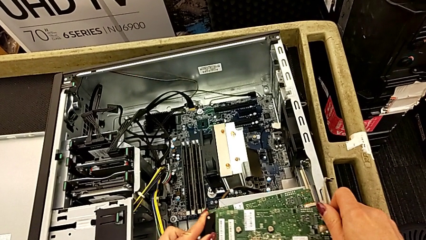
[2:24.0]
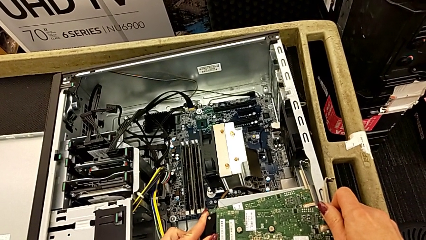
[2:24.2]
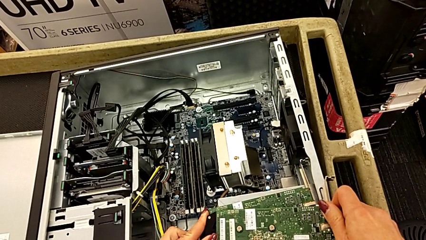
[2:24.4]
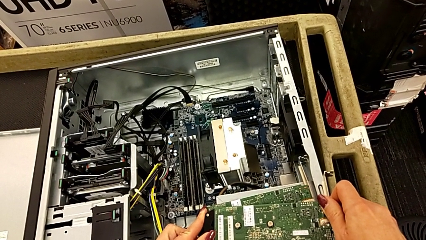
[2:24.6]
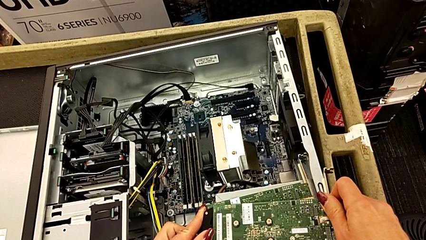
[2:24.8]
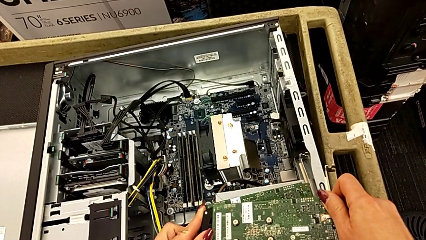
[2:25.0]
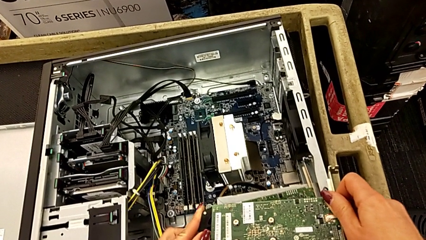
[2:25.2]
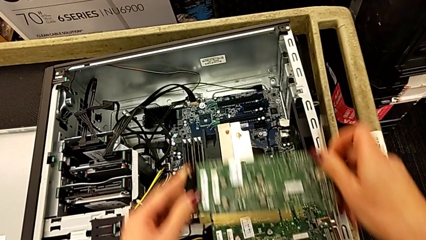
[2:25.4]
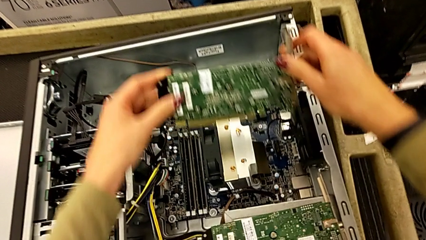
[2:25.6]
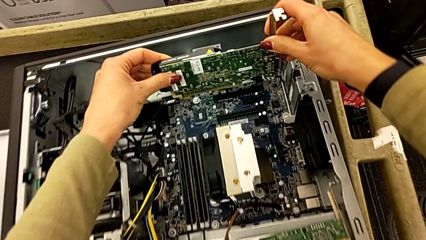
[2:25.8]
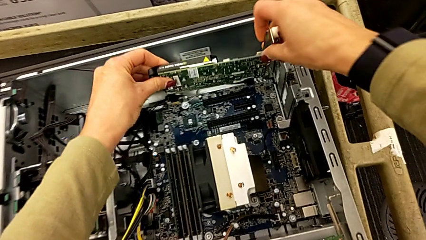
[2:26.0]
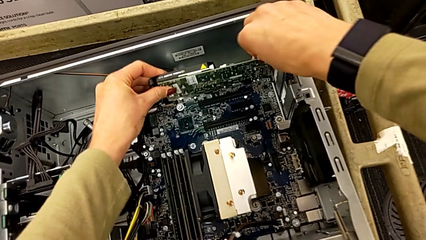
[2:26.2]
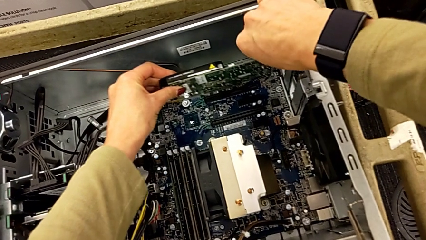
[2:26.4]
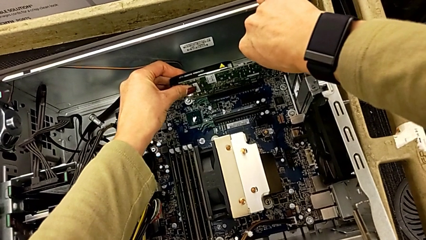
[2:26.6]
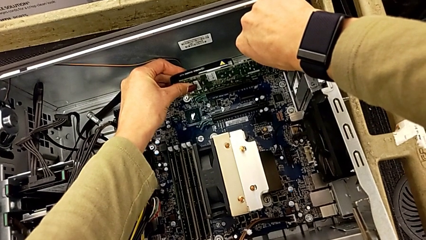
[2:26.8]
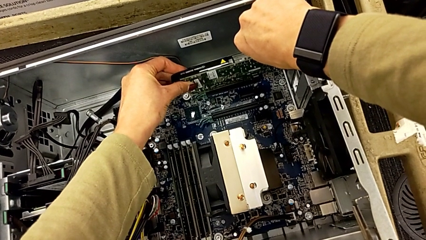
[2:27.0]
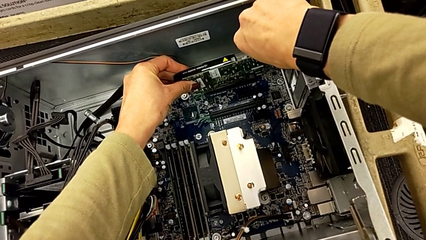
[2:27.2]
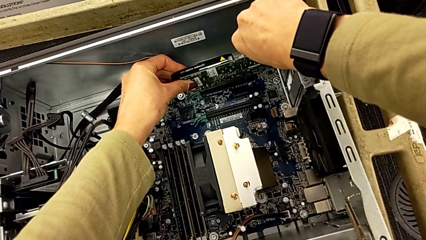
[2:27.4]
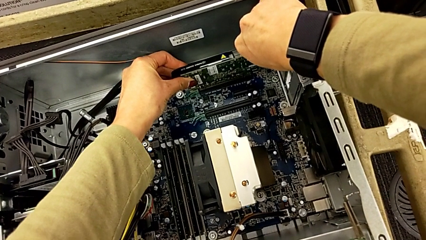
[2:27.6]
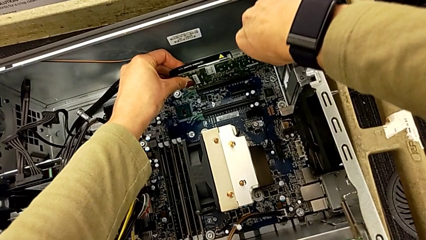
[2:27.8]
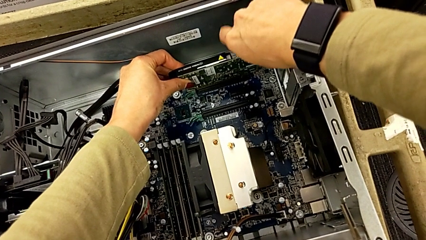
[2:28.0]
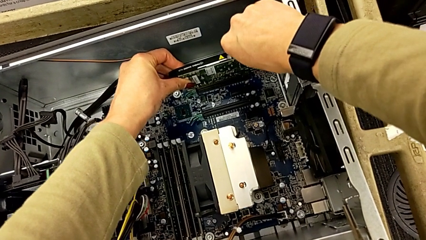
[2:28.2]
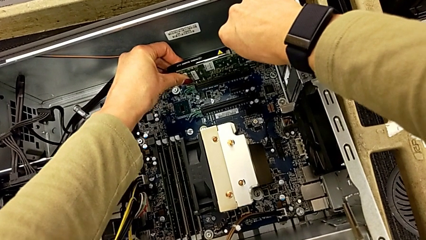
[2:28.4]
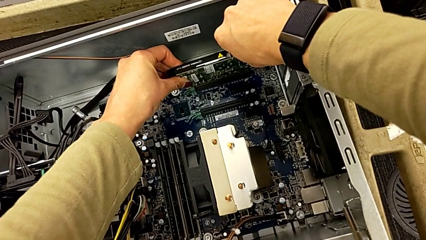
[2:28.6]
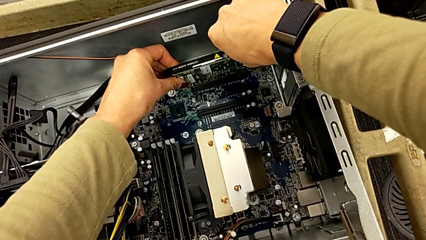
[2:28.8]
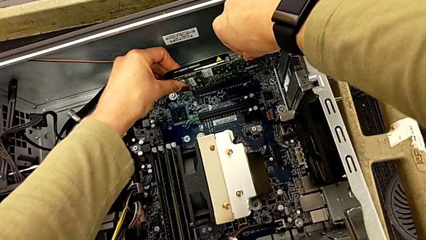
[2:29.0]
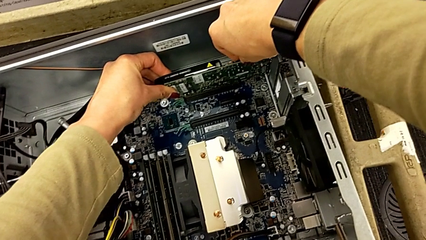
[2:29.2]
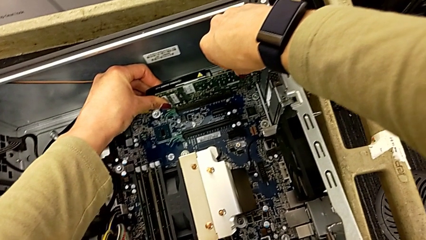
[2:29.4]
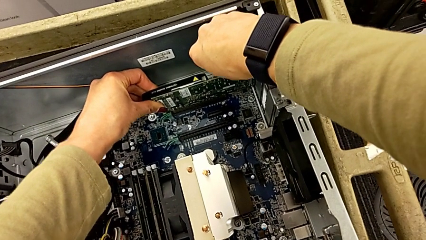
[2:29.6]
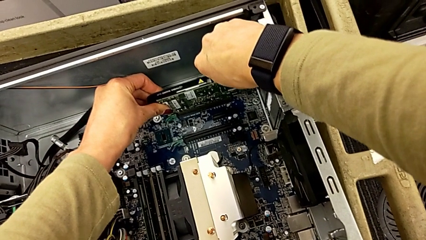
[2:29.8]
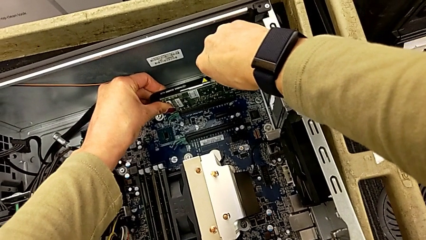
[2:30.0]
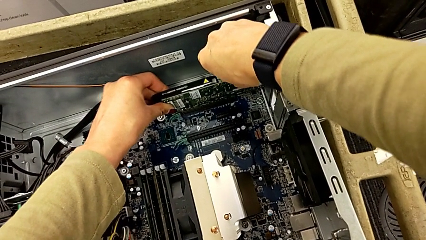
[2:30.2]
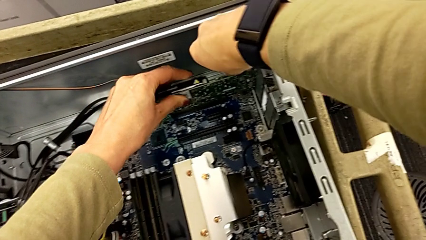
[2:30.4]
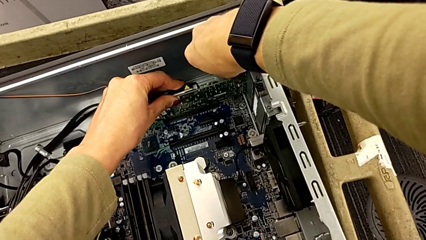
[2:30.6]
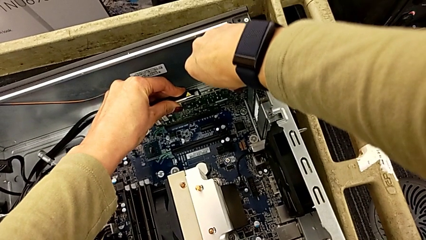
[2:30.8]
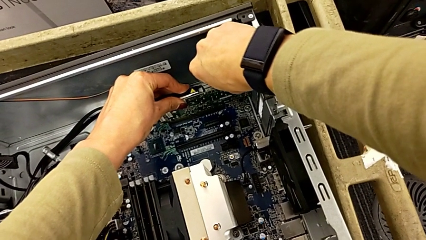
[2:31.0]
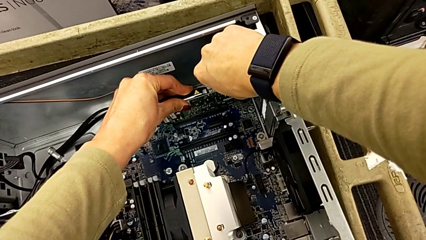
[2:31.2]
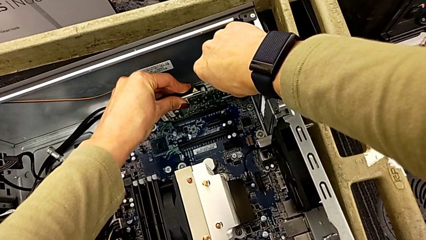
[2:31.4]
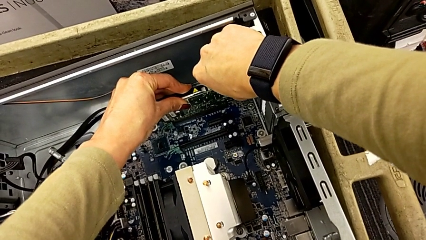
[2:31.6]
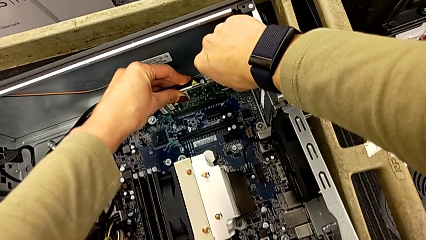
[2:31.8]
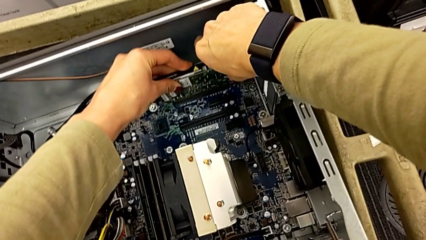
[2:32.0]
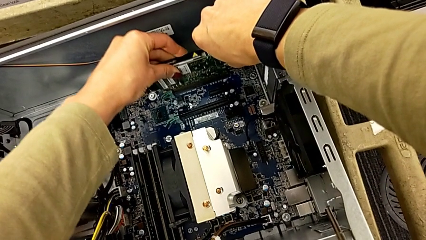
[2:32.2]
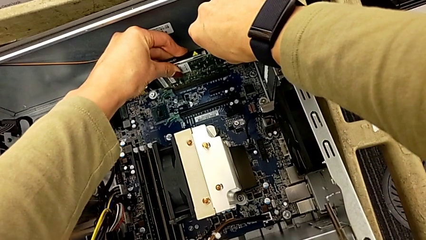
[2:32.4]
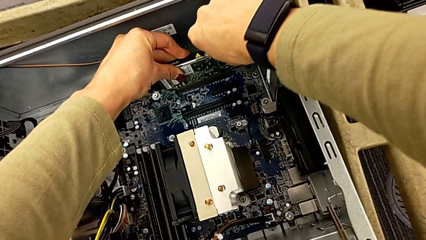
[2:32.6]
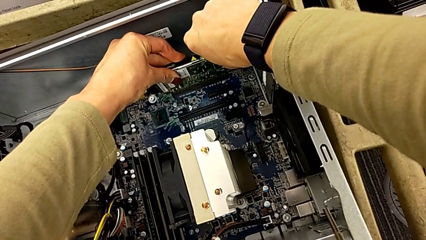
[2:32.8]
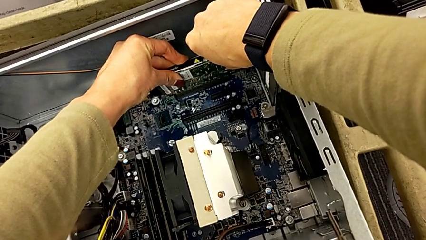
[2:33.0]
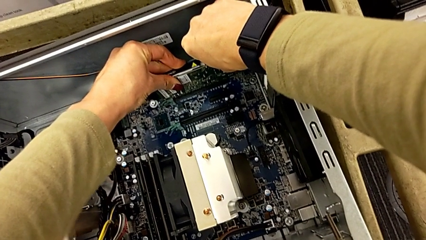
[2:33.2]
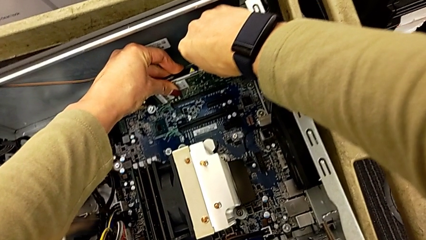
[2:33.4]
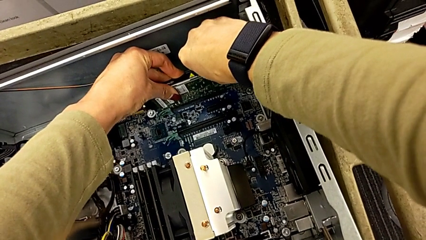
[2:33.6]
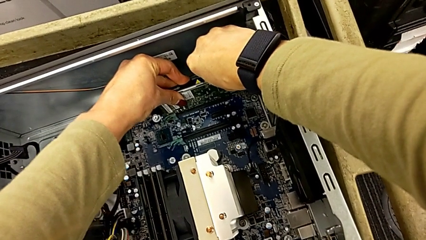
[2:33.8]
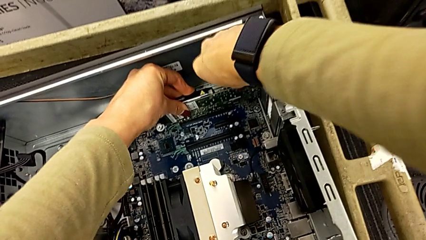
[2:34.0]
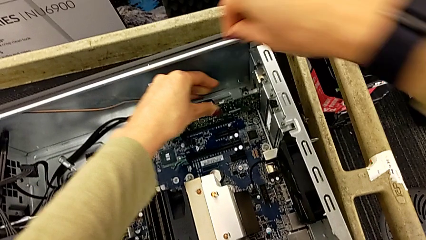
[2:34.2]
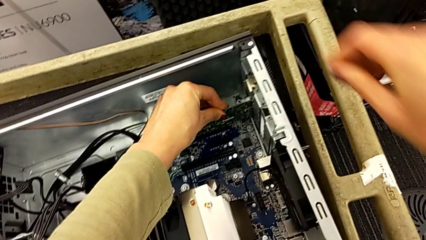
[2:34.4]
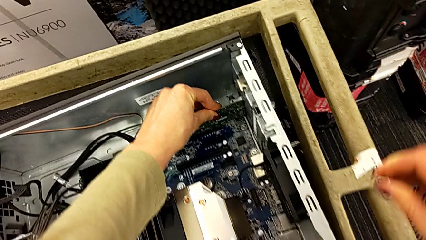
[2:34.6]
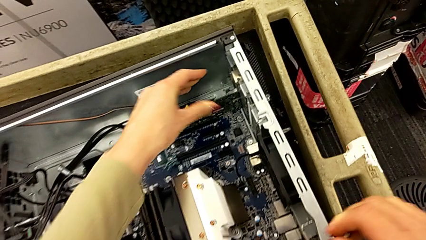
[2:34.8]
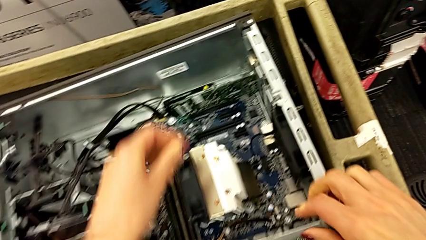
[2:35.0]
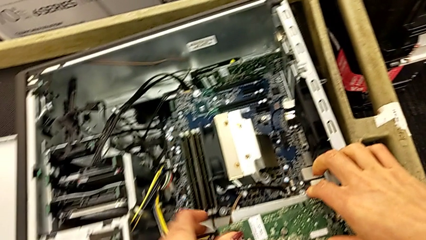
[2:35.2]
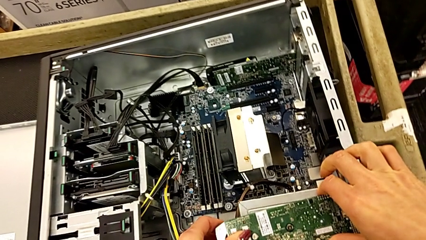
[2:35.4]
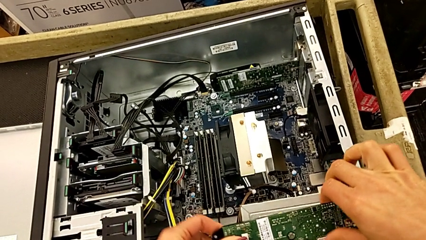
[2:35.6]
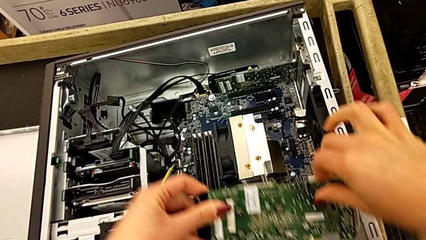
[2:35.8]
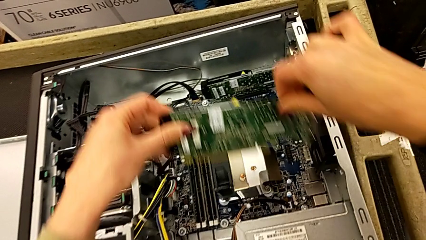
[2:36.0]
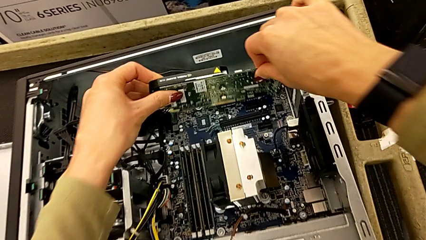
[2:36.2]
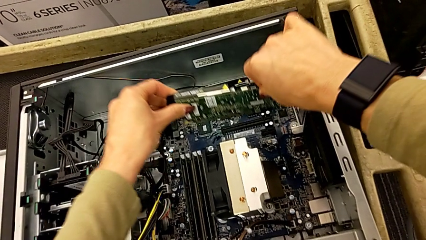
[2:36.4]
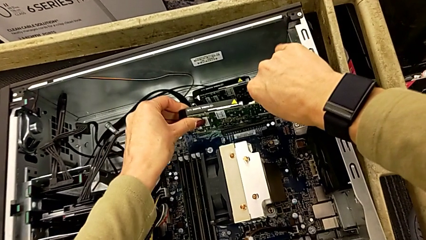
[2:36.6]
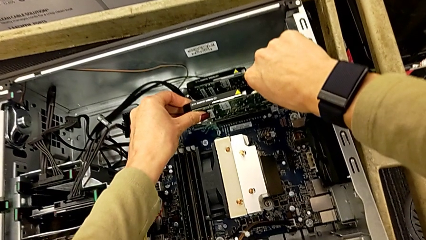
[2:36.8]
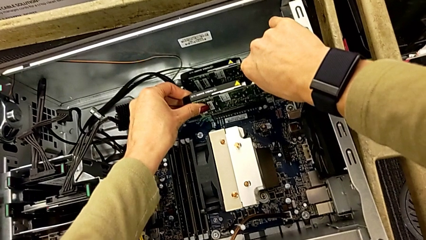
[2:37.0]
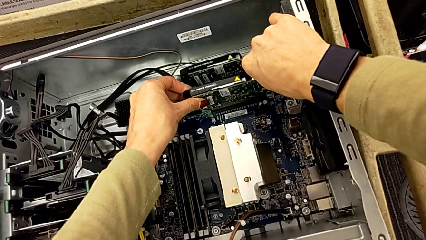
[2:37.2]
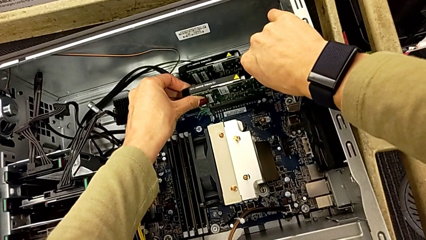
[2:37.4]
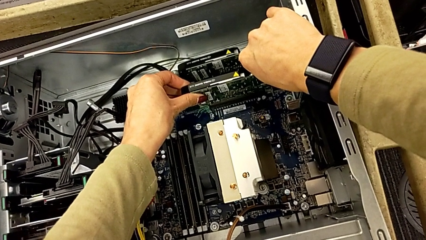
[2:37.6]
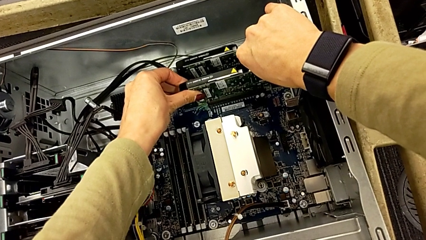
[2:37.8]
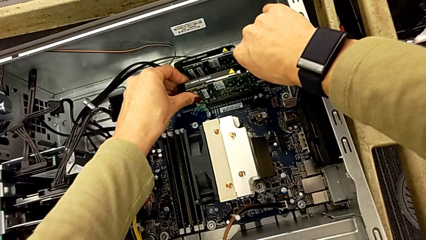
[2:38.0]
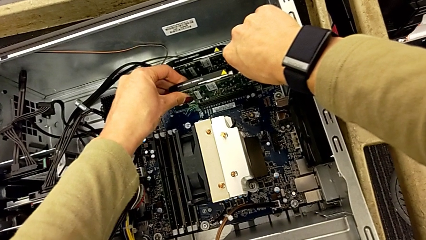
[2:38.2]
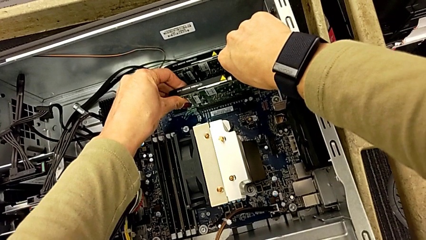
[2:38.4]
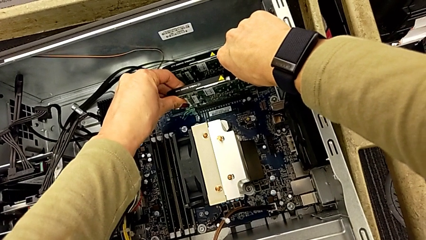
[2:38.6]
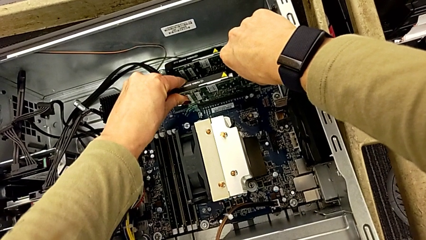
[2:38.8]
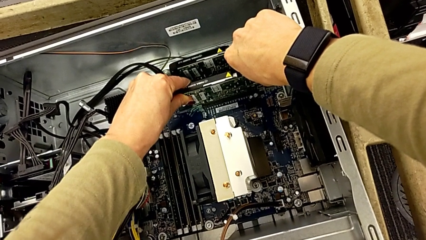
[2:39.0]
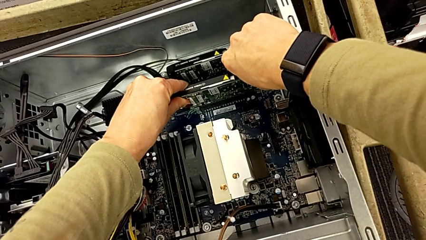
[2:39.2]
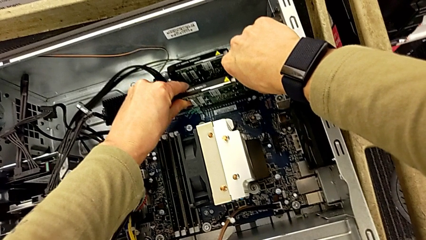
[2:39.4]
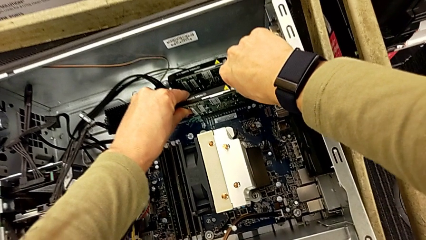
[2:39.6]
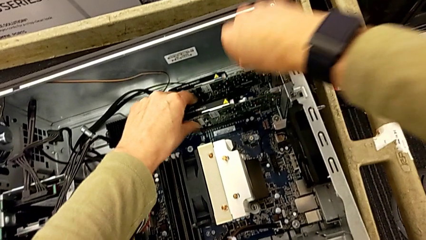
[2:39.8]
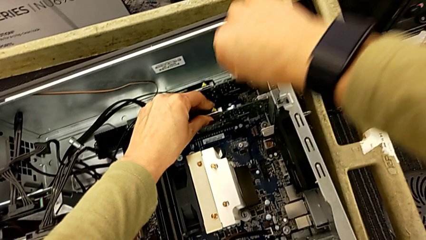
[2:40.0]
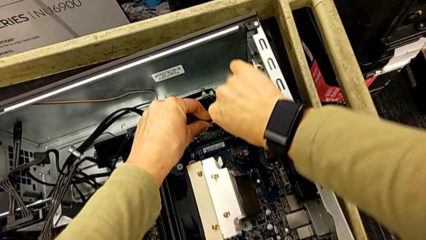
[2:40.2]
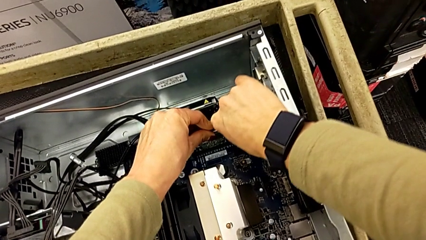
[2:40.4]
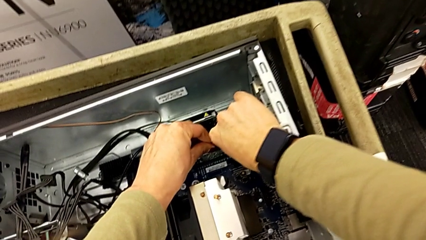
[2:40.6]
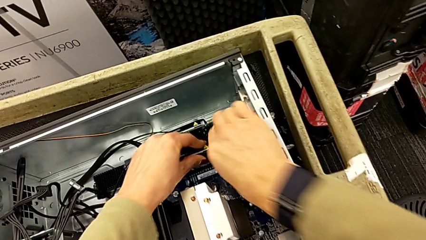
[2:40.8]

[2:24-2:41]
The camera wearer is putting the graphic cards back into the computer tower. They insert the first graphic card, press it, grab the second graphic card and insert it.
